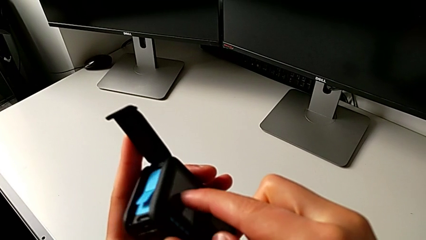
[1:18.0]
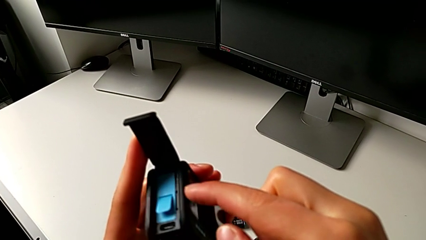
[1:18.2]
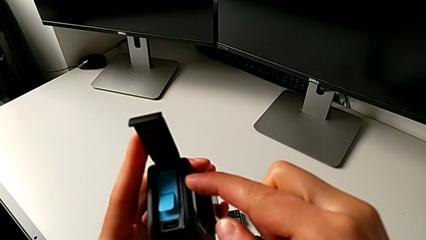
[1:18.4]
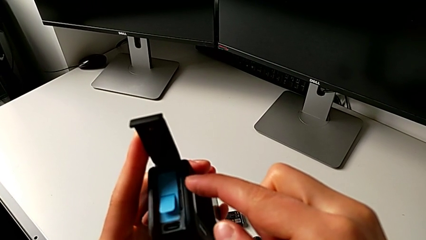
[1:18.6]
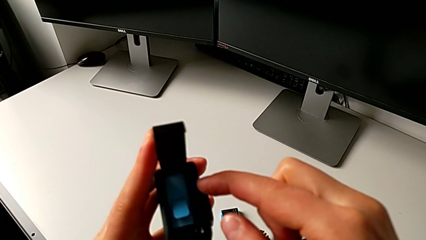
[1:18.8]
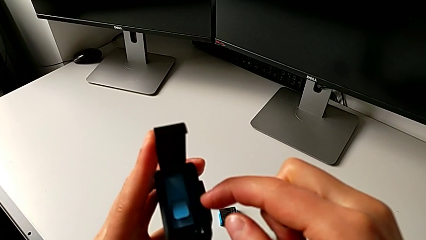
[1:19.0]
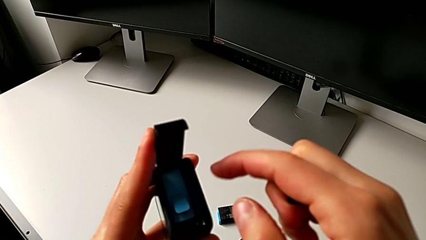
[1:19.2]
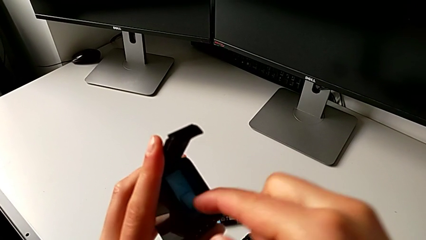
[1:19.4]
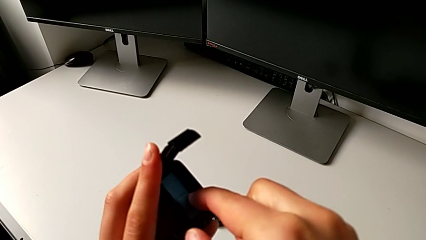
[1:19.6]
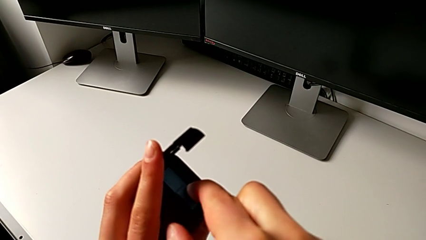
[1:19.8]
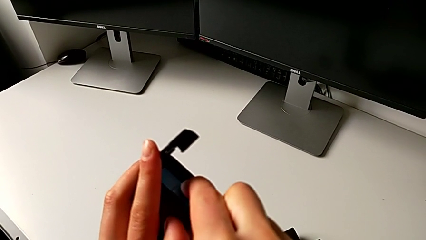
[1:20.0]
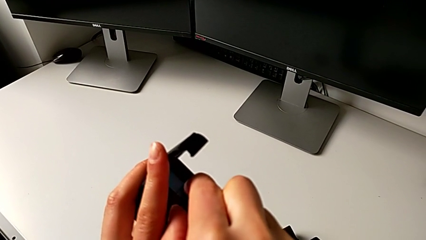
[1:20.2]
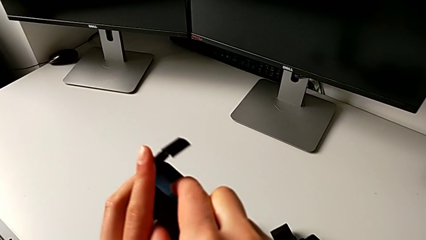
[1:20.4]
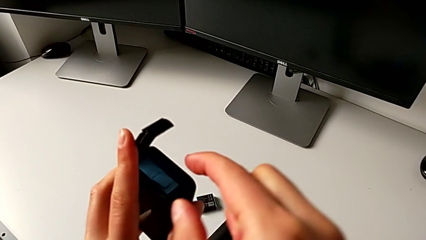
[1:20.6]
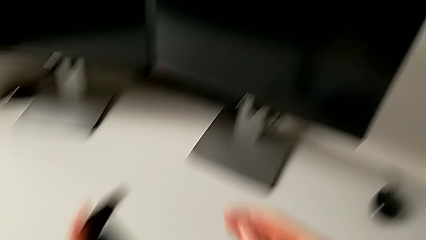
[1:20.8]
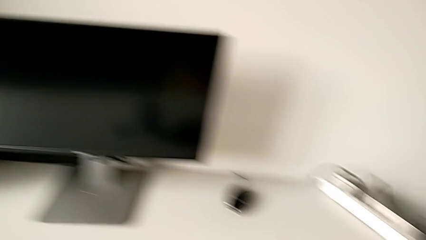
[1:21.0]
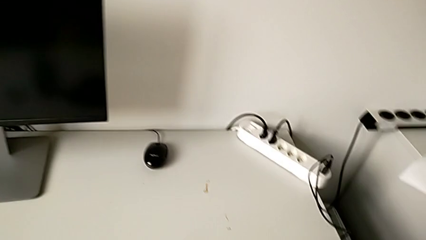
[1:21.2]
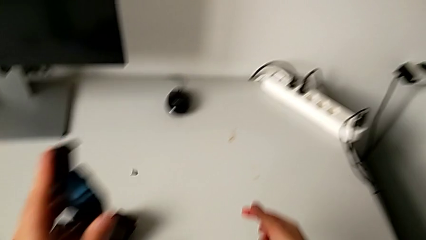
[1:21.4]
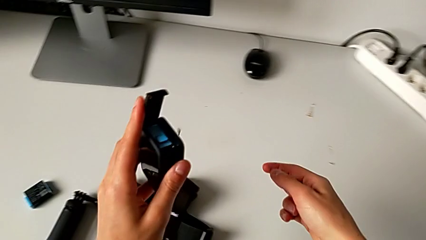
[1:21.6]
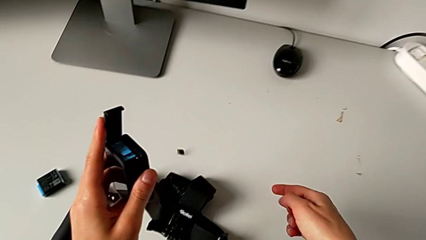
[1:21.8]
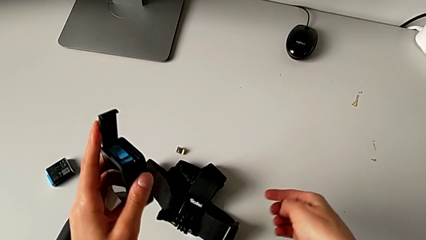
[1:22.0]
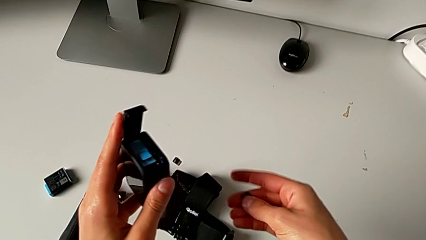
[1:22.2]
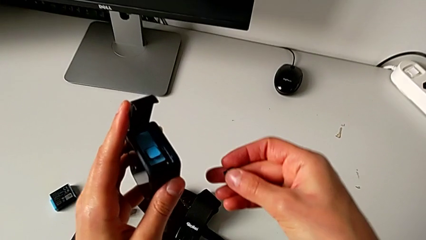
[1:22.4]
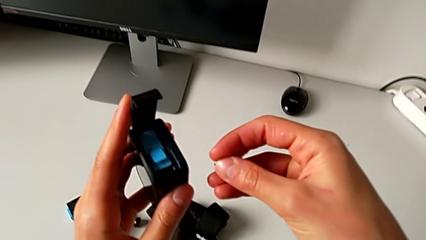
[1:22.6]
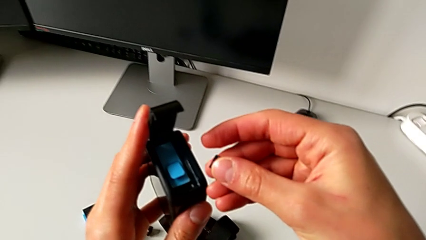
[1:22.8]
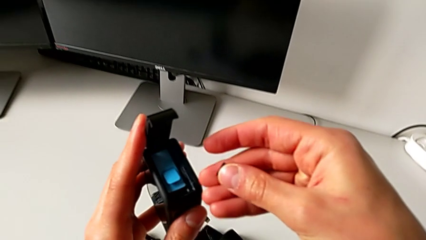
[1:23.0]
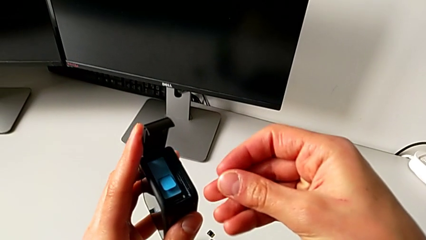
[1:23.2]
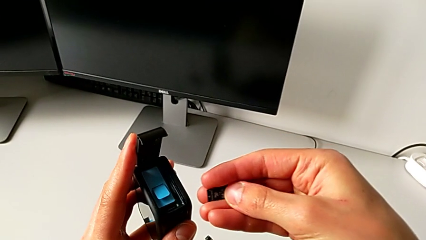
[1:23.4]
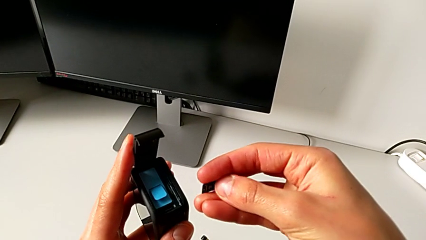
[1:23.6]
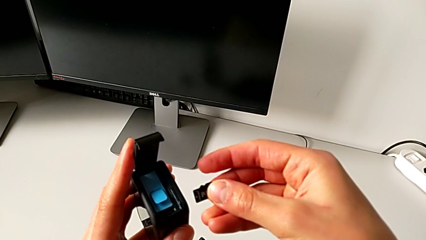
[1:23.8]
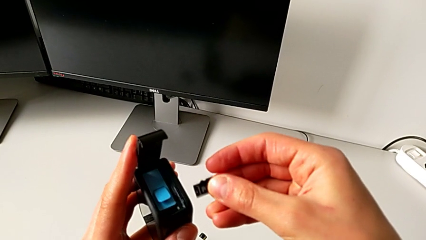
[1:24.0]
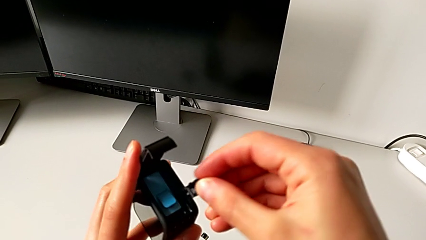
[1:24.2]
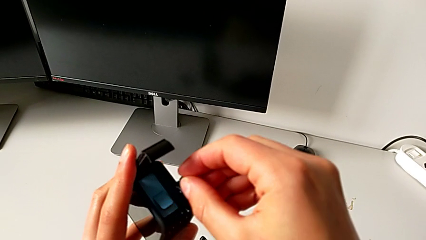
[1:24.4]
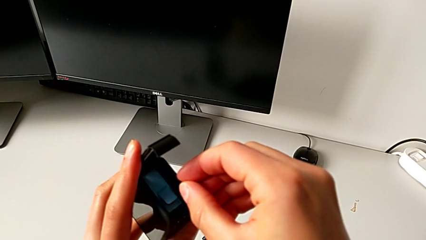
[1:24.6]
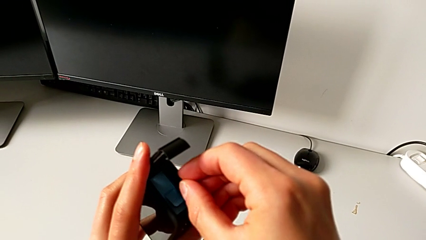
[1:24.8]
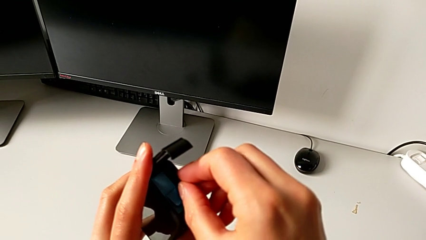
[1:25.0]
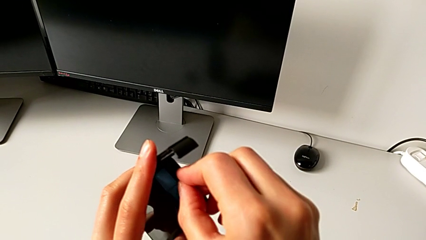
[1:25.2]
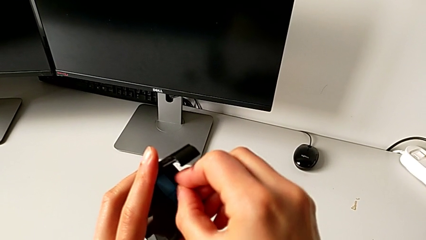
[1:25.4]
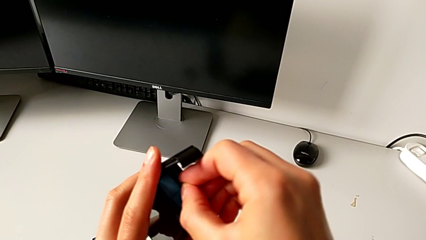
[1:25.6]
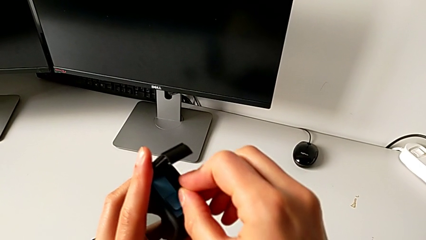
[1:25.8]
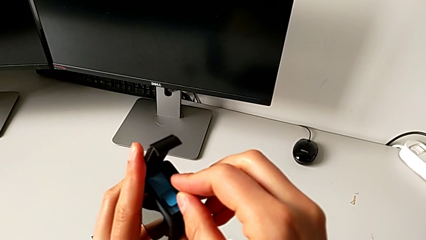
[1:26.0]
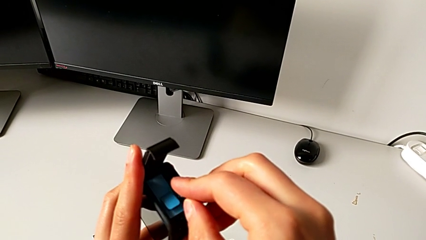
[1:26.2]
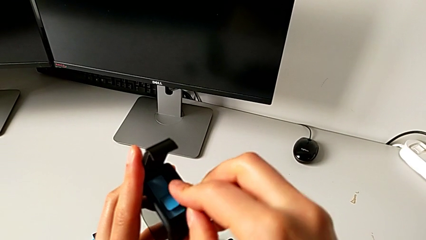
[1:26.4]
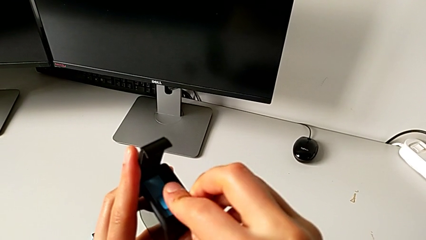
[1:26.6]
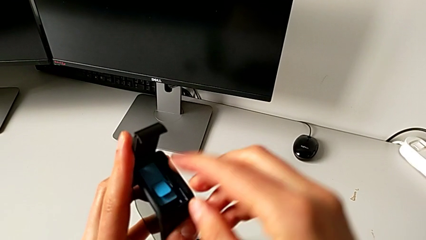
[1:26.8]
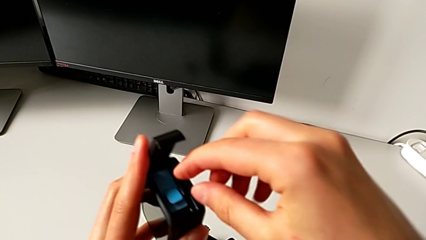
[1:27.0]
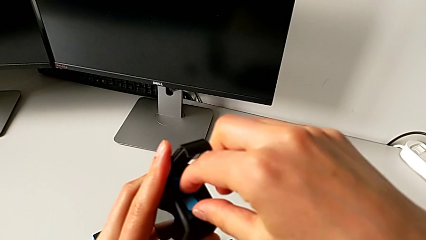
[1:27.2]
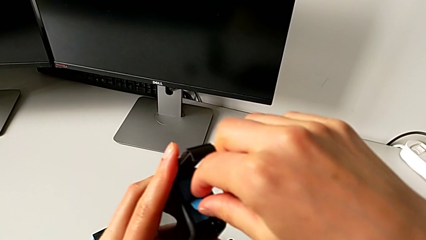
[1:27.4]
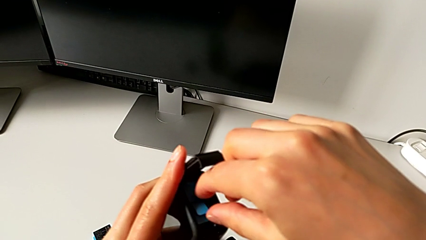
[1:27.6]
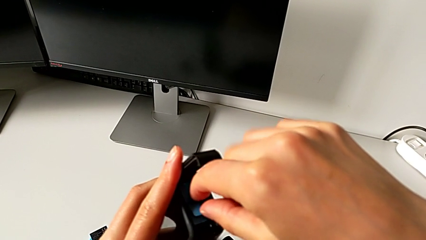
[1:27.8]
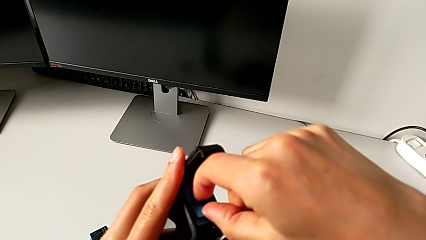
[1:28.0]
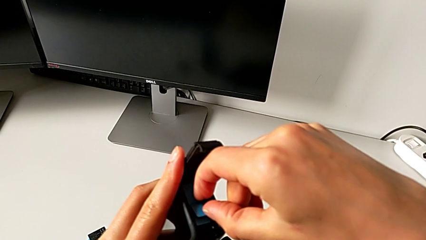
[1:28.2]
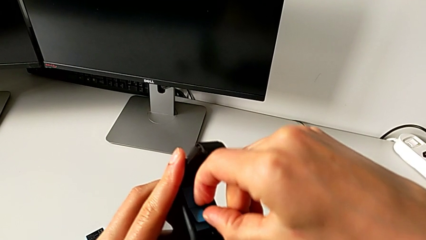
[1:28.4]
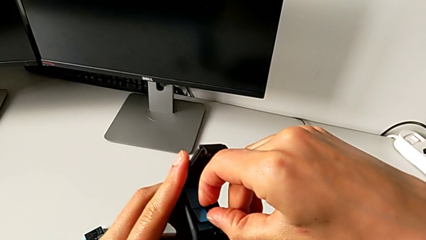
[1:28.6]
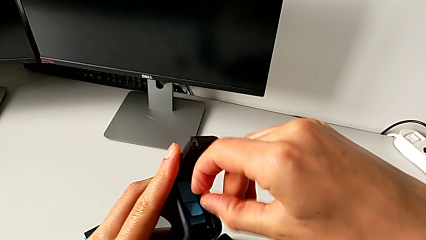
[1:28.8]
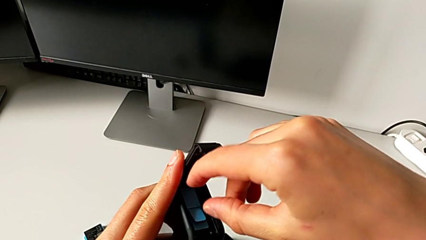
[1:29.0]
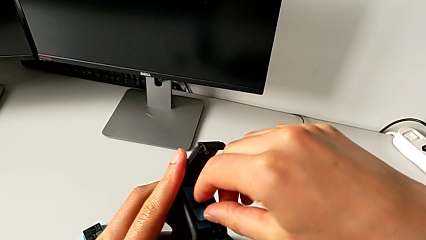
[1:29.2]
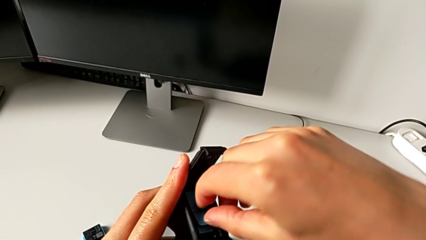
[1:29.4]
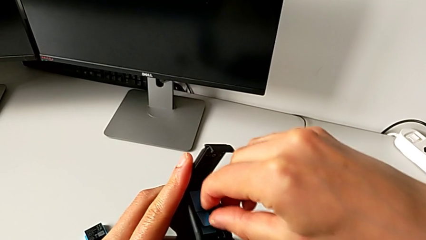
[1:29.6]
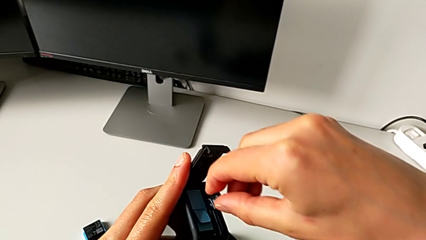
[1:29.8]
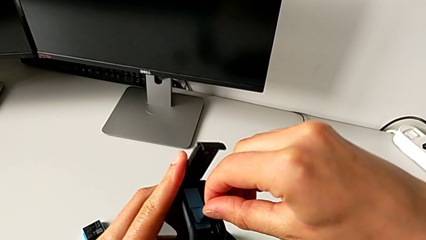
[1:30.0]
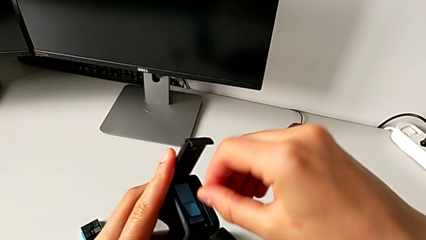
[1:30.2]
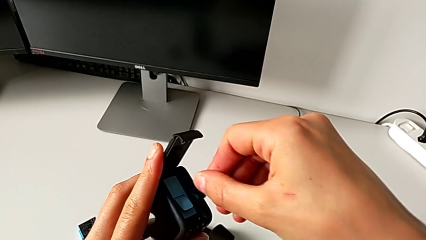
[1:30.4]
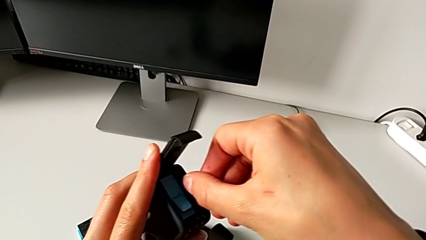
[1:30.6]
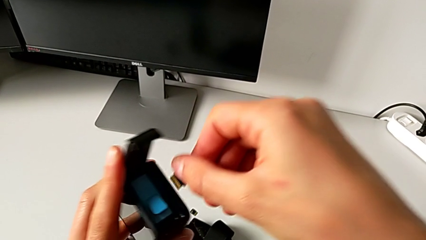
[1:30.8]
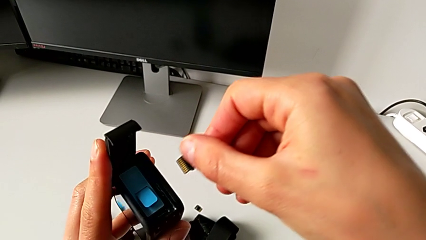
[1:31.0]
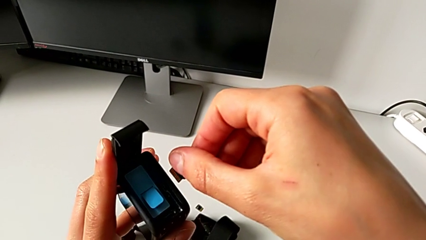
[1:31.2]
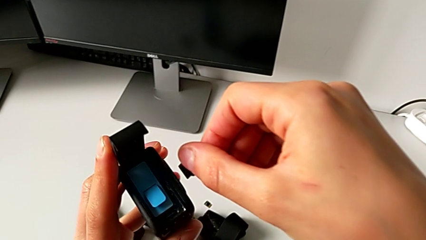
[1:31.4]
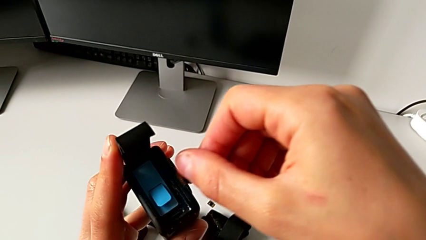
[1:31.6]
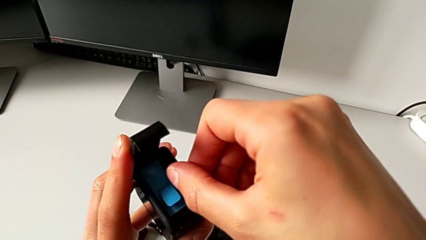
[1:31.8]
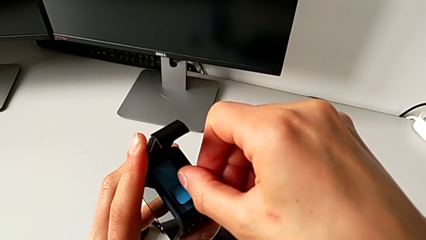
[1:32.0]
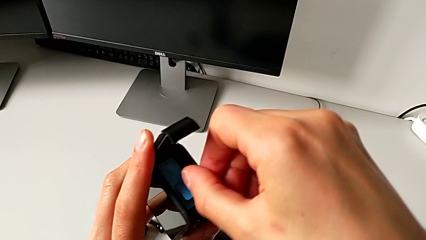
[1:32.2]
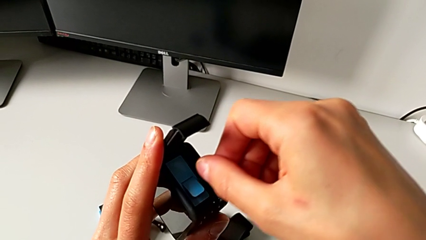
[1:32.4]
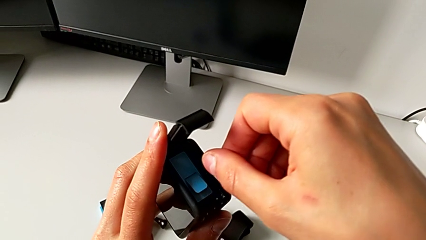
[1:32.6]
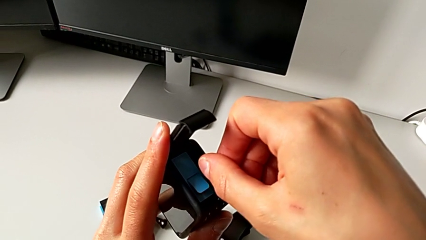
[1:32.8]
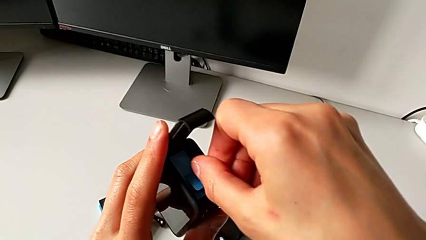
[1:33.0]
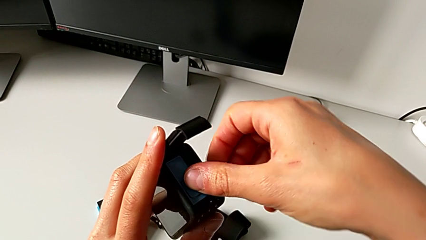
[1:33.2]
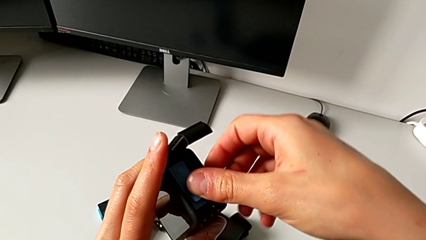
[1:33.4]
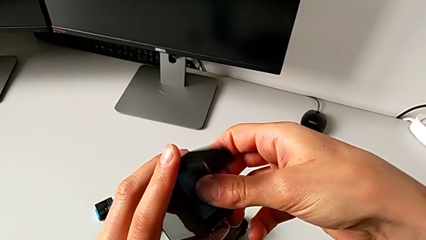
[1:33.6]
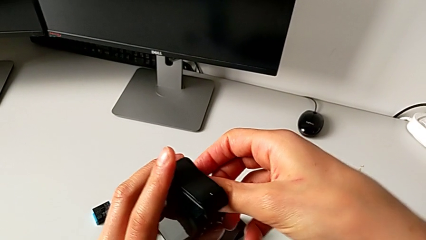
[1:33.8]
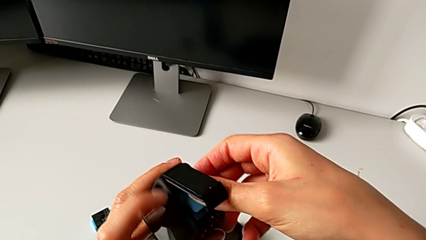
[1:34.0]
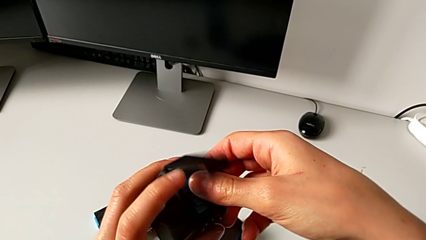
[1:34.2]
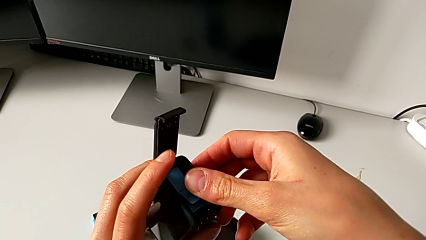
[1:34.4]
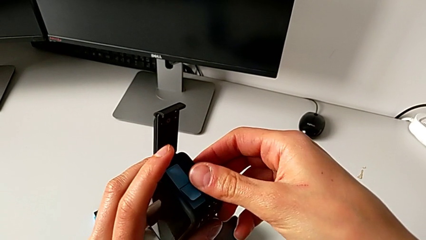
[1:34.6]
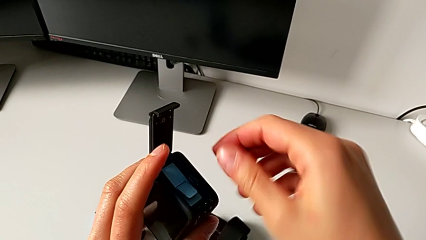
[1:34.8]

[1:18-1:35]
The camera wearer is changing the SD card. They press the old SD card, drop the new SD card, grab it and insert it.
